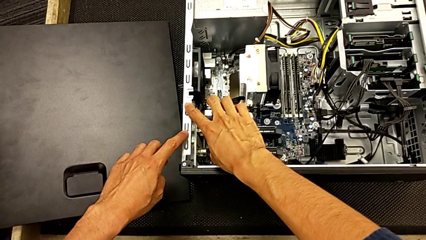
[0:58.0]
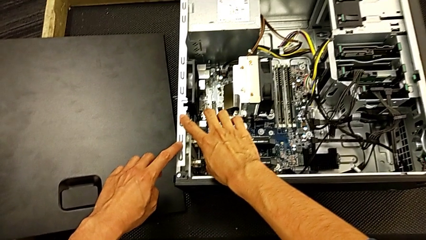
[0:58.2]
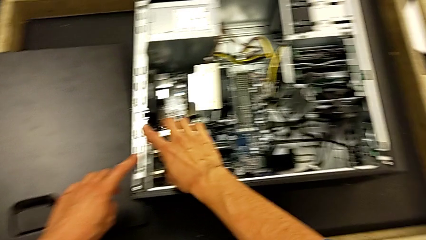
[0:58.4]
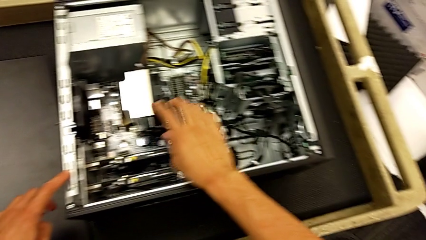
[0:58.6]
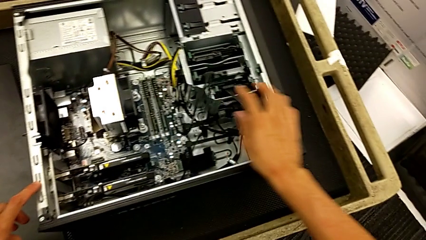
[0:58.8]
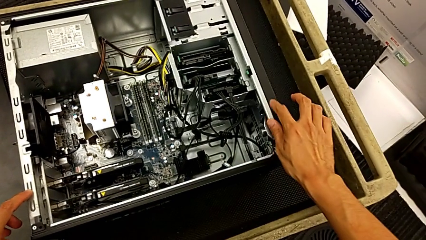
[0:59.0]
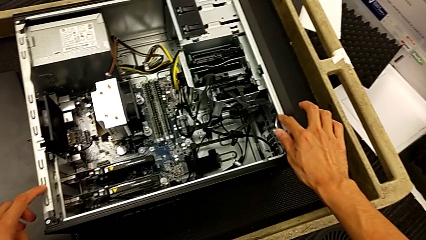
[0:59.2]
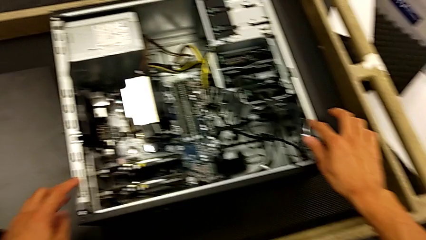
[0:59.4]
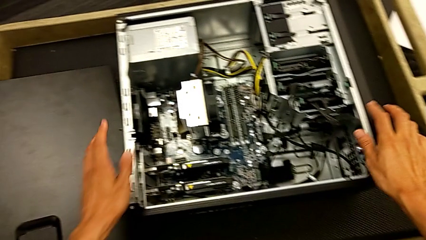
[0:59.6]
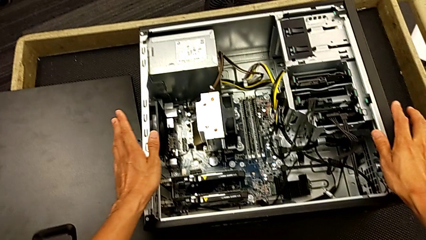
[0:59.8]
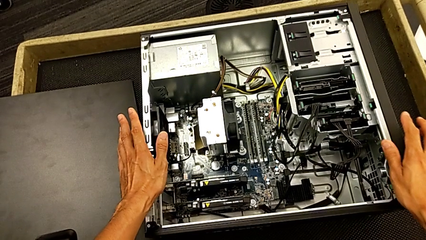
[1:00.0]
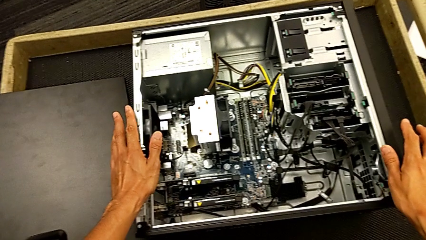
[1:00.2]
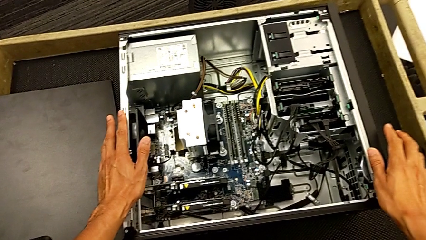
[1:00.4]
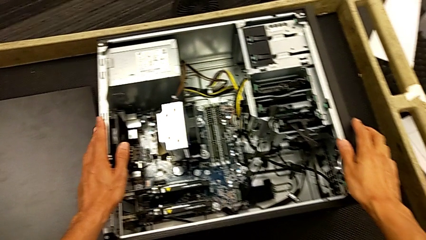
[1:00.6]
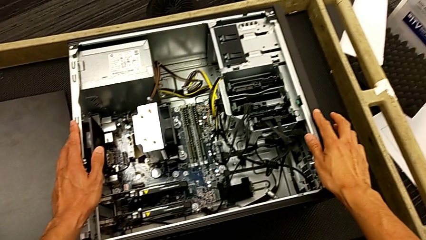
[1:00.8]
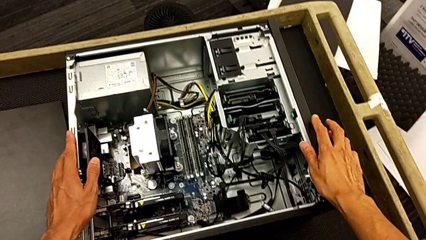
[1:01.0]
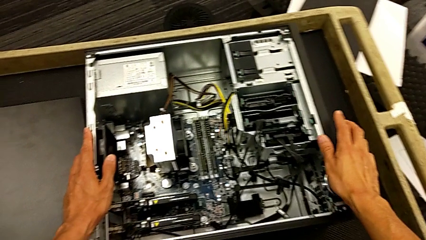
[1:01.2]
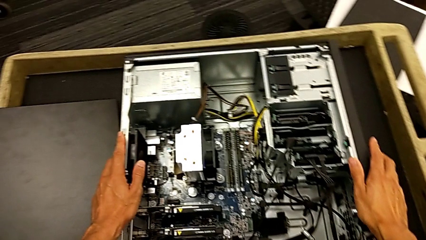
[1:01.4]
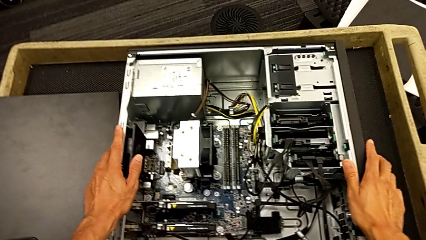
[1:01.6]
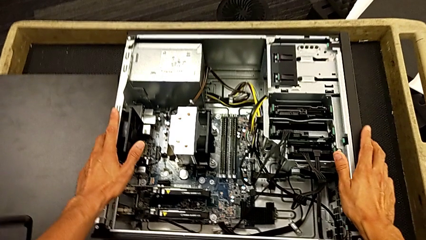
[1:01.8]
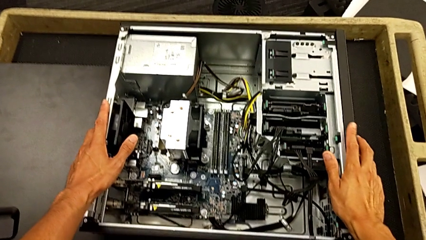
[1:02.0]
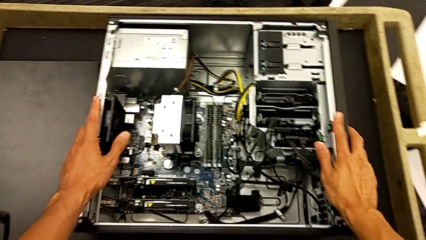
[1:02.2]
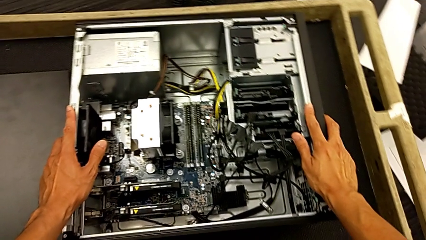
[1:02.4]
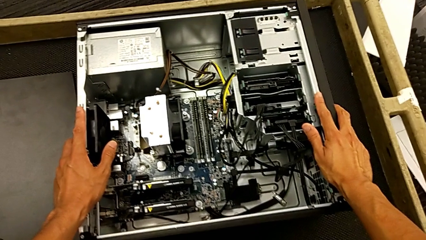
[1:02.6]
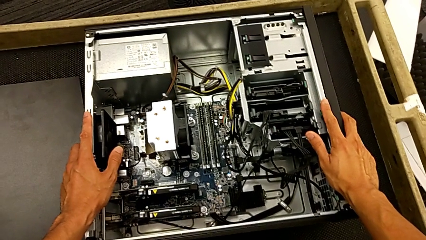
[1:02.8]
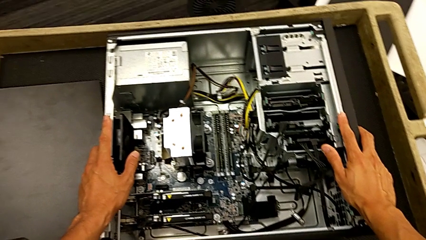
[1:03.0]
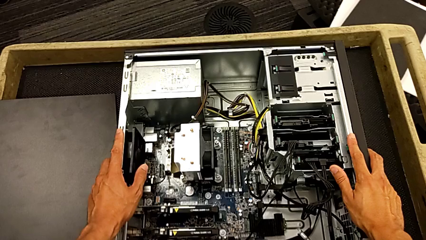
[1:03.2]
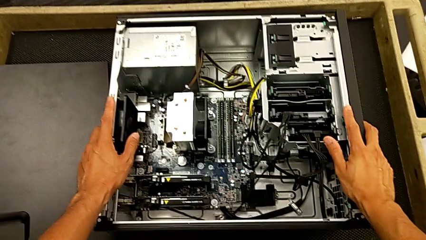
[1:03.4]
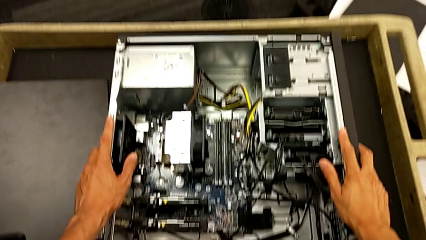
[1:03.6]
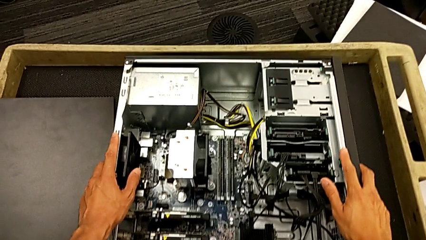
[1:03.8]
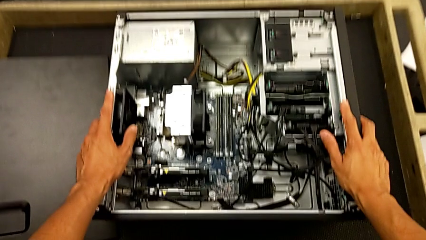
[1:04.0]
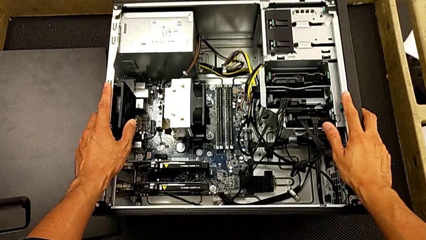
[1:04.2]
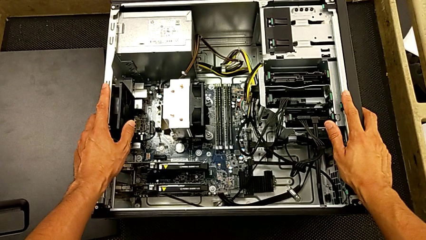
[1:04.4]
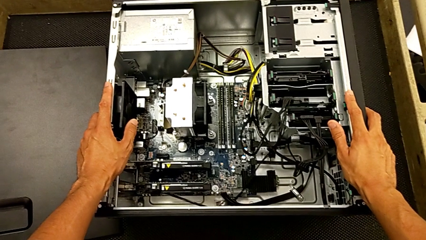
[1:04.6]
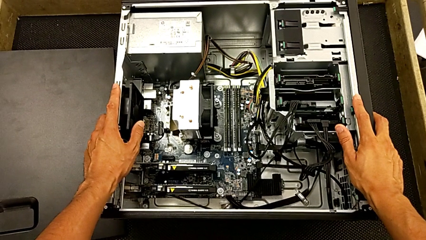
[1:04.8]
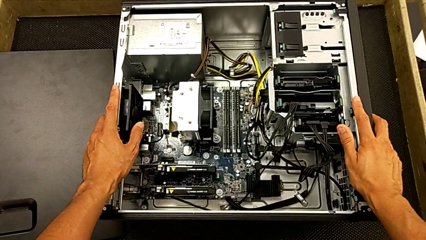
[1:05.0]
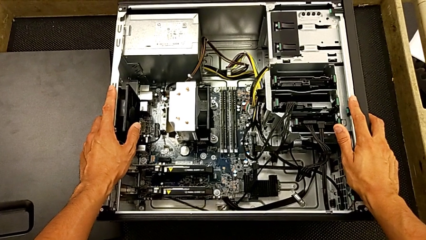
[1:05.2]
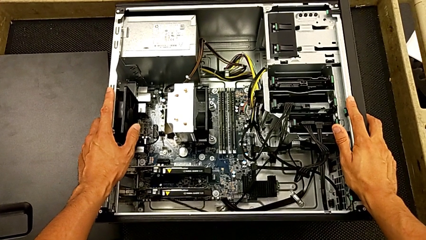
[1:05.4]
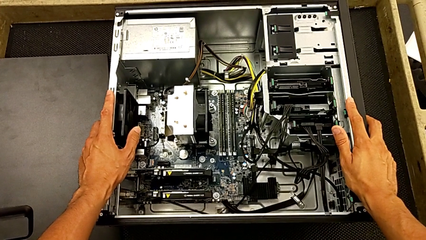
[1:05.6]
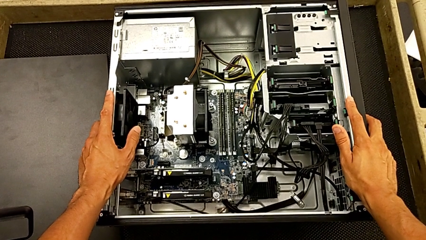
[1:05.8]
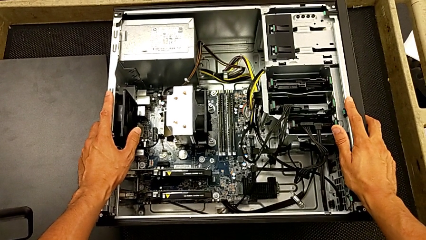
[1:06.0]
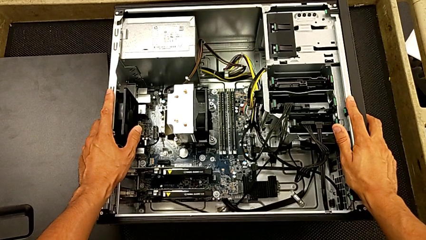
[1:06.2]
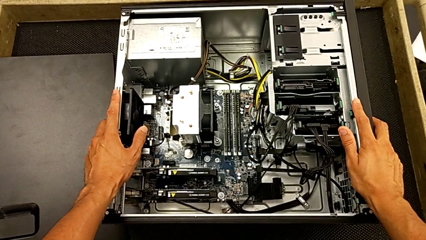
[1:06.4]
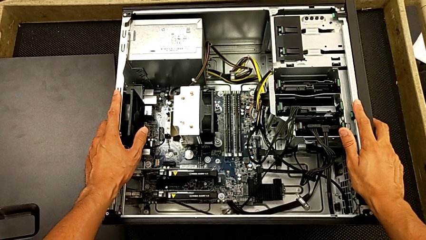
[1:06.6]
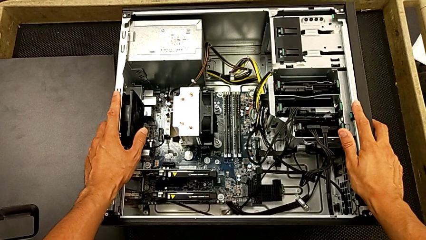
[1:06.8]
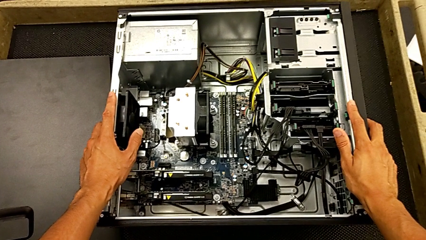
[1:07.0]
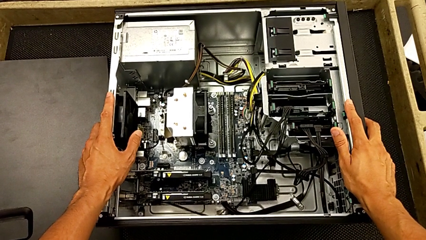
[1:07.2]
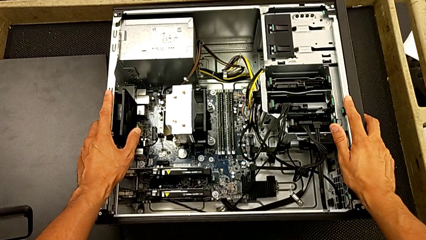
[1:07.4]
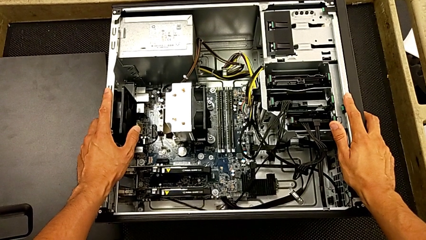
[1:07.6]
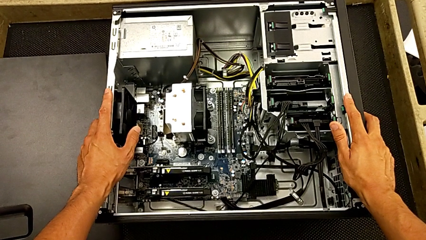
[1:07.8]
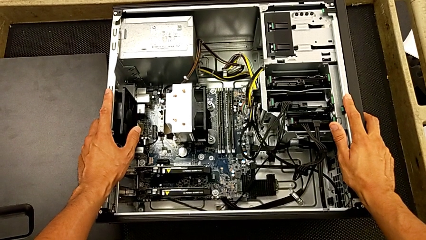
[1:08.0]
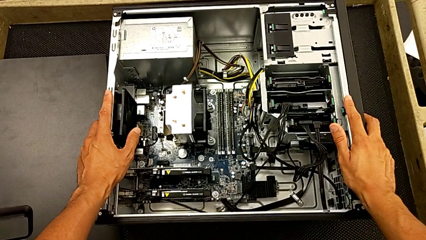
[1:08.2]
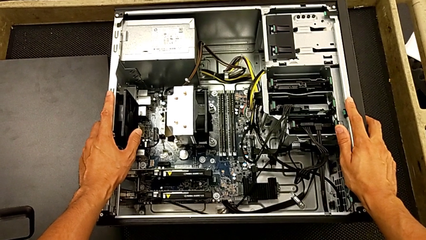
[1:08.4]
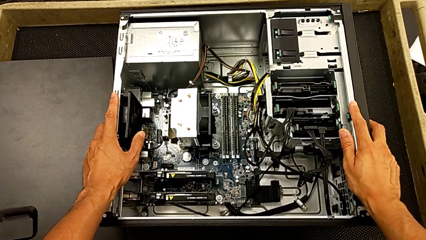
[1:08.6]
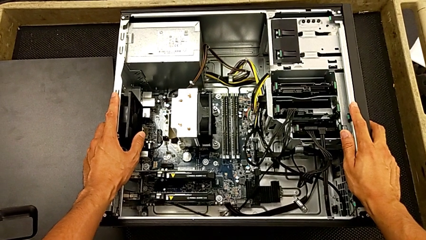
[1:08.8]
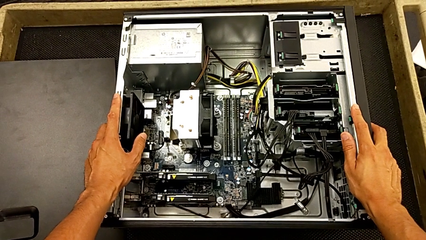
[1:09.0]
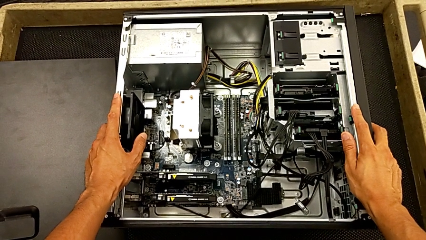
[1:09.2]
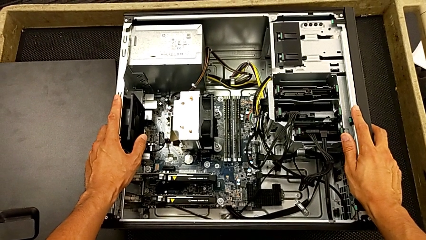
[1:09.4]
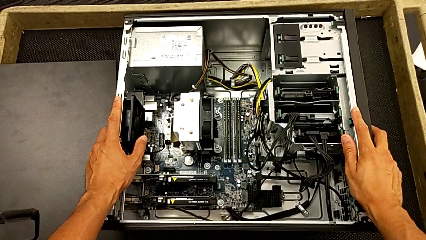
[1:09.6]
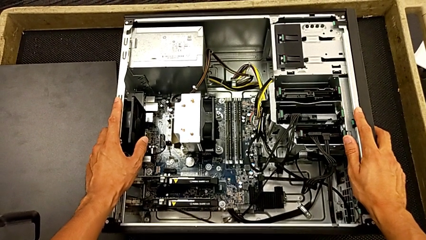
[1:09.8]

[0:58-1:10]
The camera wearer is inspecting the computer tower. They keep touching the computer tower.

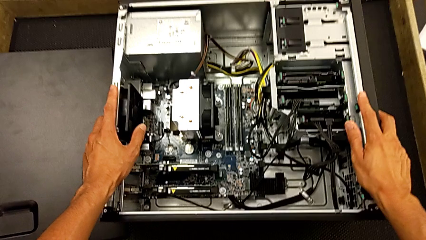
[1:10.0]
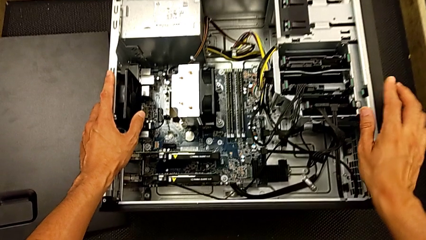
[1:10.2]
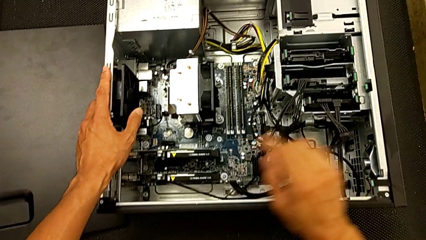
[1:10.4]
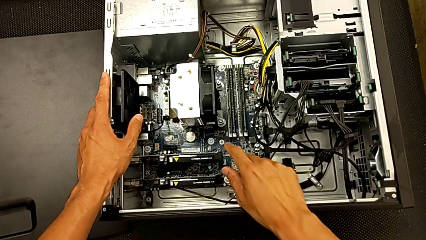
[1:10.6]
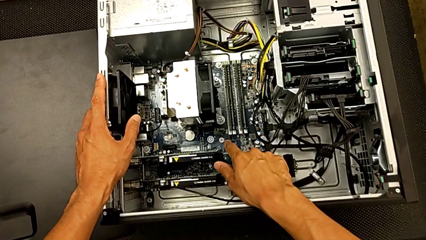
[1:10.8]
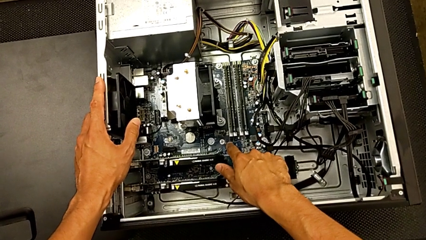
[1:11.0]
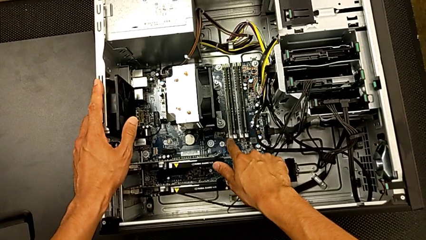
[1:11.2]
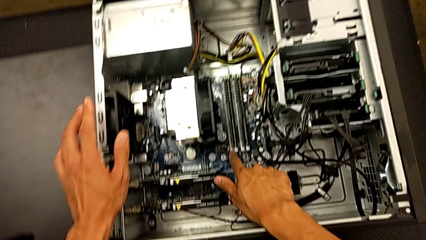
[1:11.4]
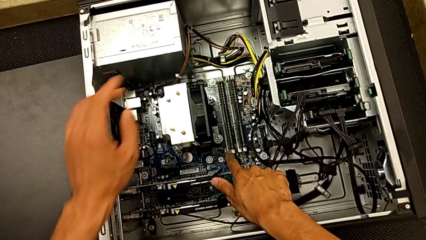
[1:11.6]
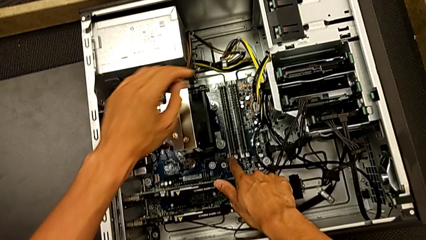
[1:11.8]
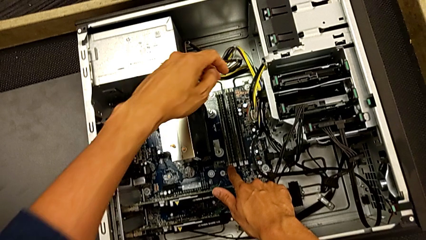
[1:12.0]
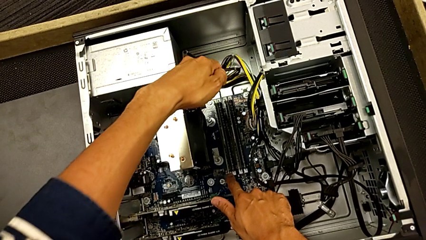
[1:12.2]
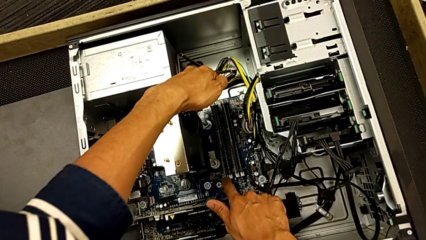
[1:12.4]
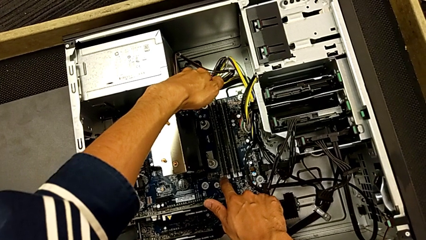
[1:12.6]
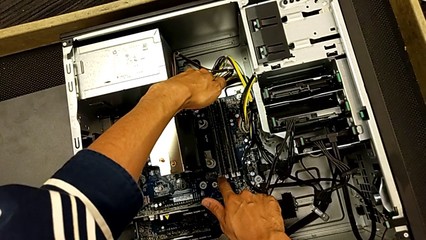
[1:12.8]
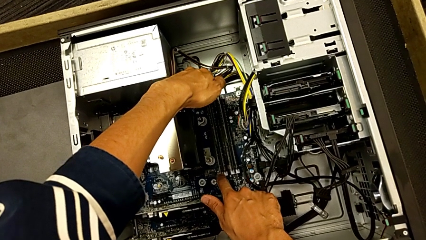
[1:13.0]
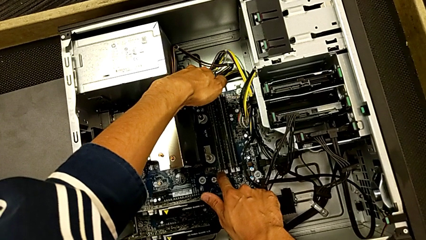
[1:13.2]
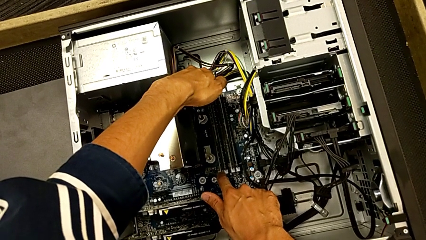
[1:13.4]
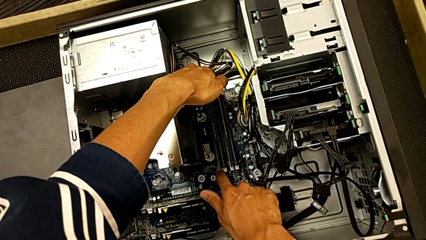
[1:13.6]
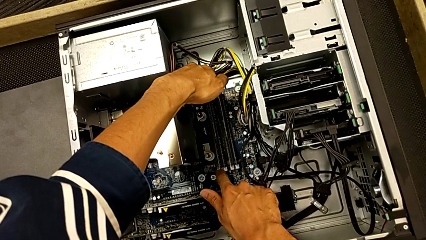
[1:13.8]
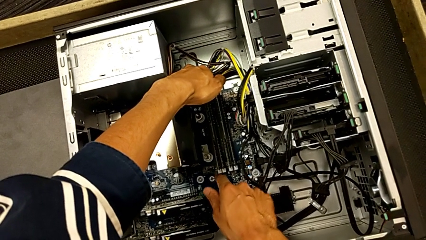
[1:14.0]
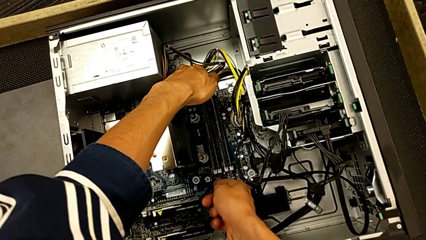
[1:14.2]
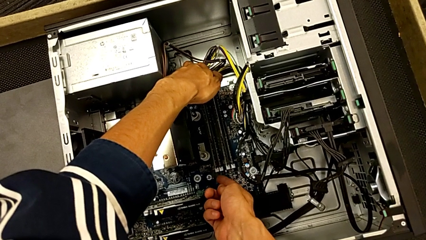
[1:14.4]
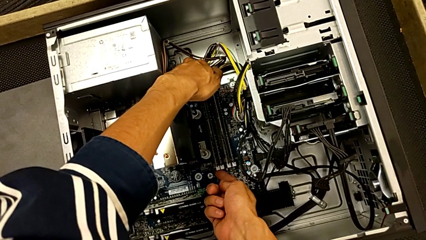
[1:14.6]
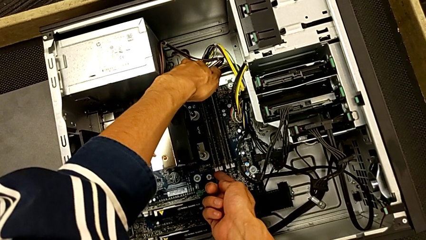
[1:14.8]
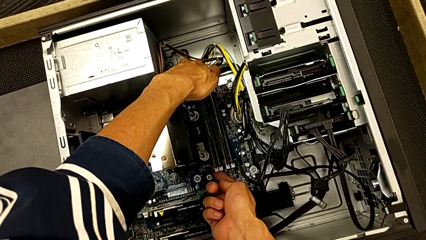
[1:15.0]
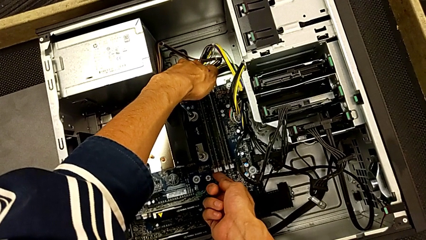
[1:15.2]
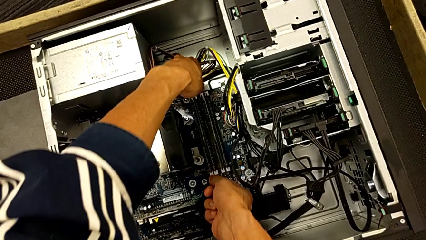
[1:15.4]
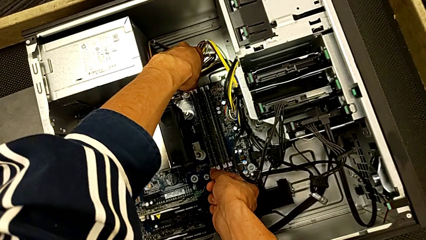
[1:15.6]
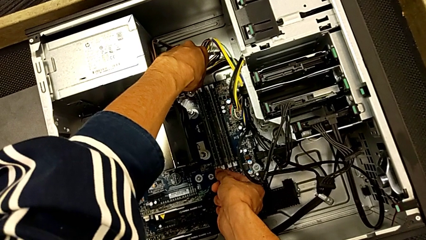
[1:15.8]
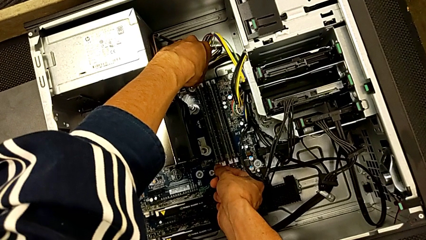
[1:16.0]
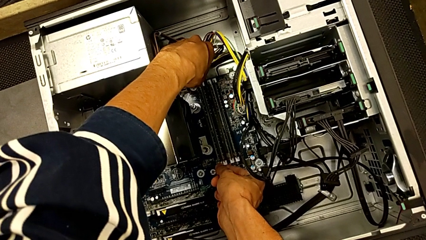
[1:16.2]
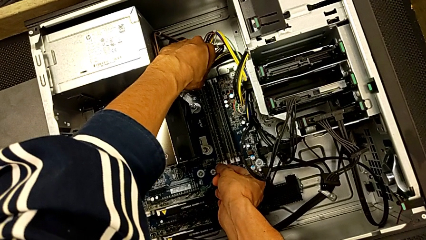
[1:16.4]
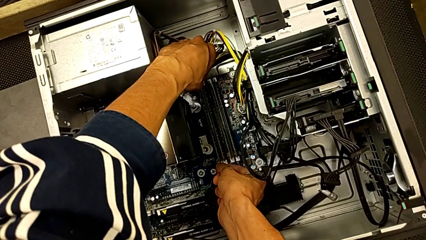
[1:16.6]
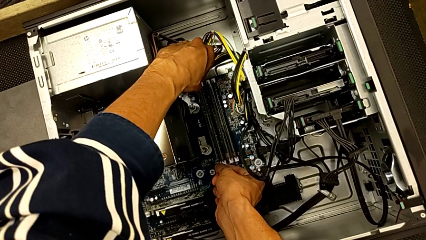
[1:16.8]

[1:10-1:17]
The camera wearer is removing the first RAM from the computer tower. They grab the RAM tab and begin to wrongly touch it.
